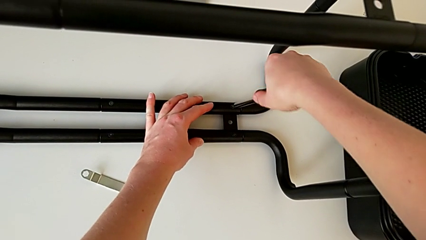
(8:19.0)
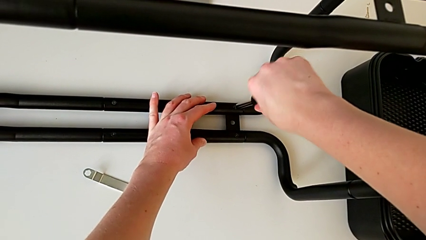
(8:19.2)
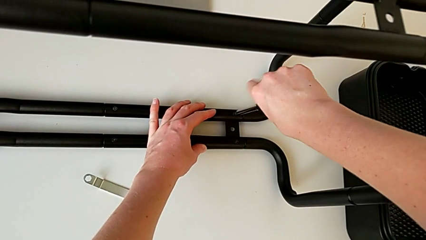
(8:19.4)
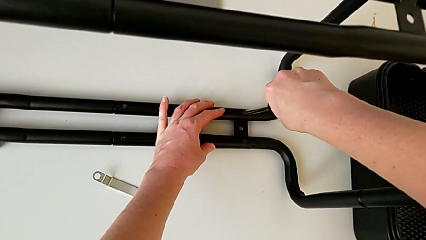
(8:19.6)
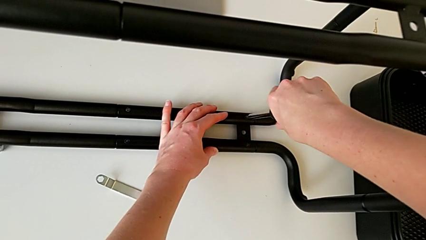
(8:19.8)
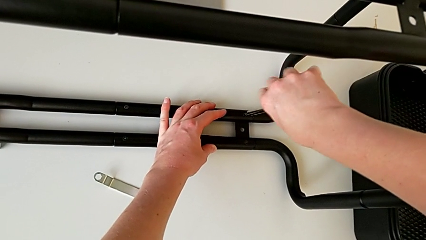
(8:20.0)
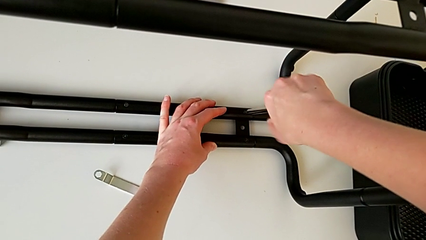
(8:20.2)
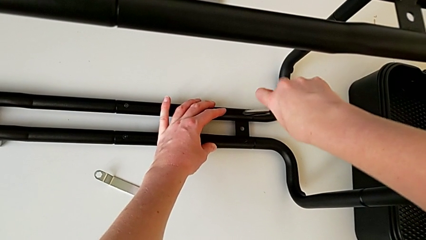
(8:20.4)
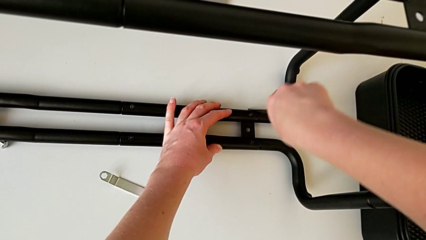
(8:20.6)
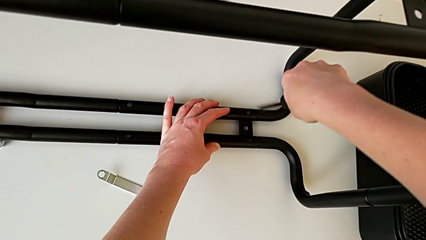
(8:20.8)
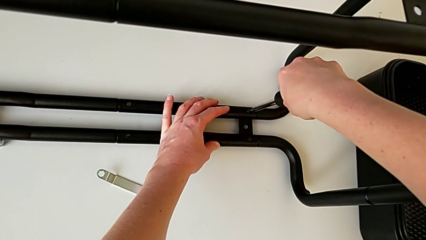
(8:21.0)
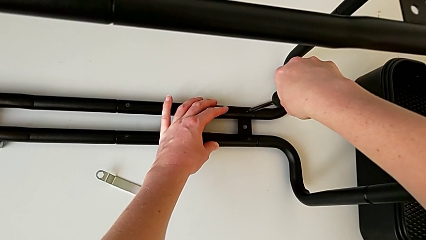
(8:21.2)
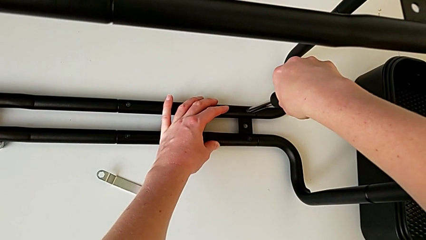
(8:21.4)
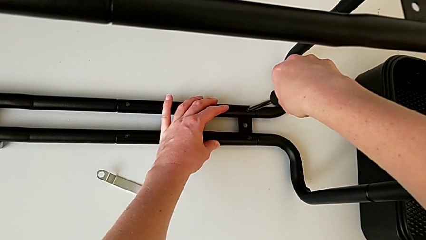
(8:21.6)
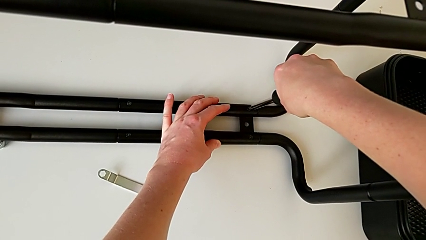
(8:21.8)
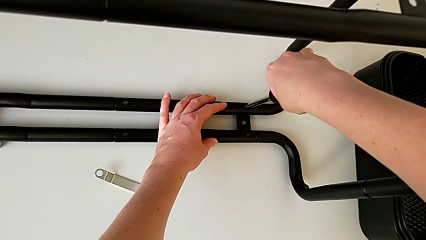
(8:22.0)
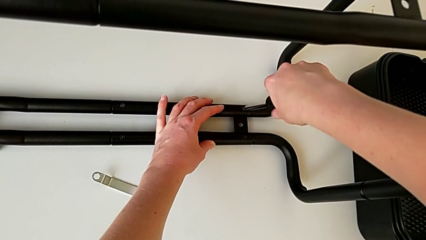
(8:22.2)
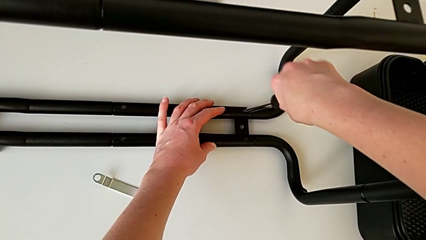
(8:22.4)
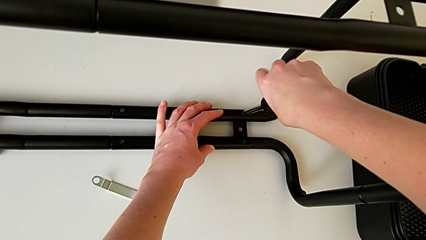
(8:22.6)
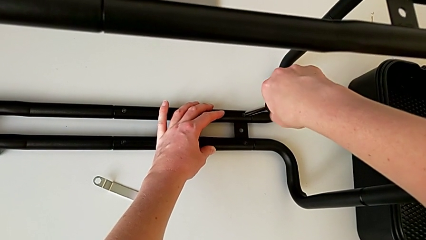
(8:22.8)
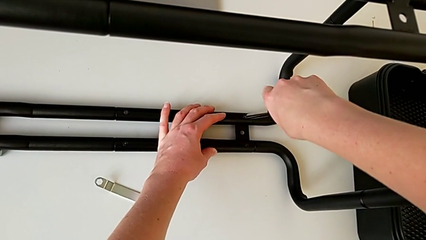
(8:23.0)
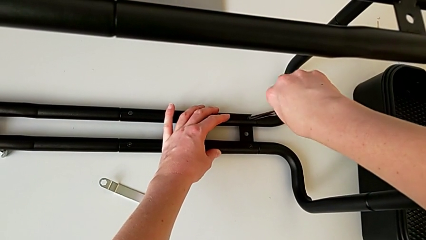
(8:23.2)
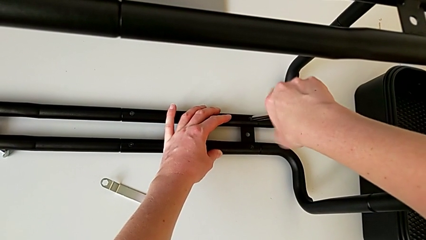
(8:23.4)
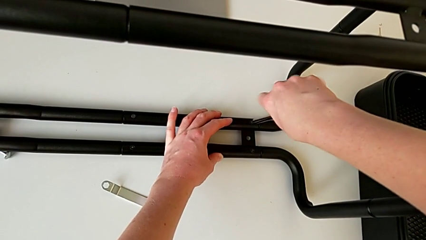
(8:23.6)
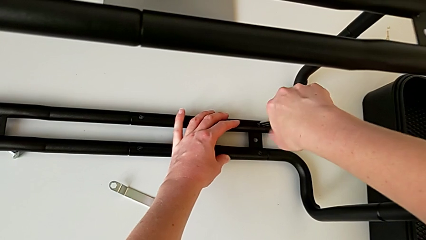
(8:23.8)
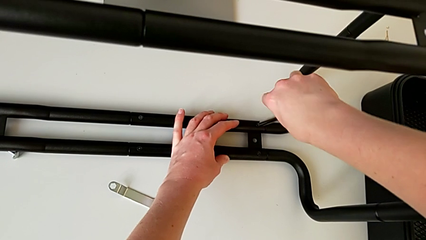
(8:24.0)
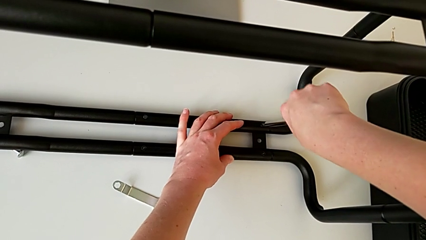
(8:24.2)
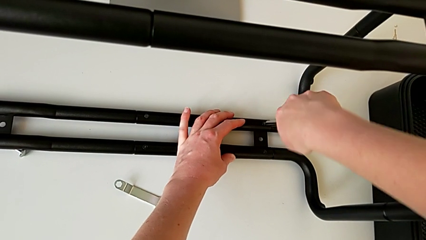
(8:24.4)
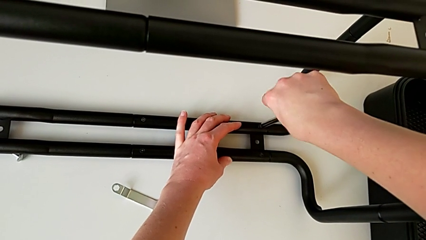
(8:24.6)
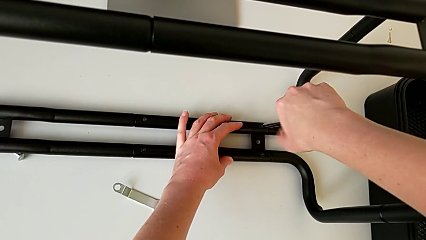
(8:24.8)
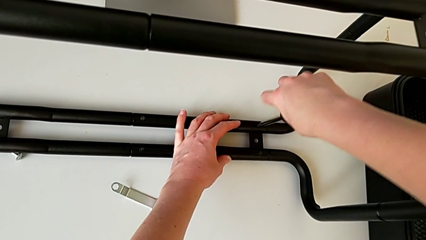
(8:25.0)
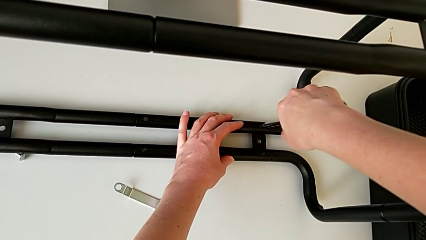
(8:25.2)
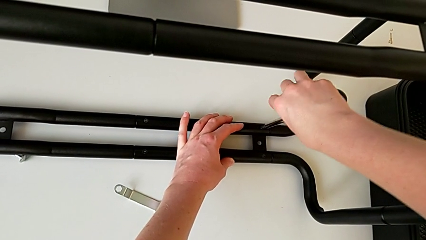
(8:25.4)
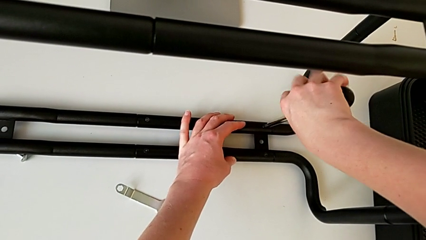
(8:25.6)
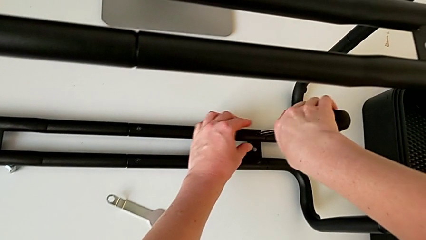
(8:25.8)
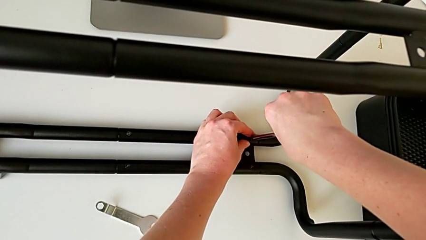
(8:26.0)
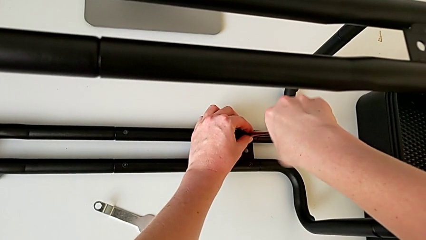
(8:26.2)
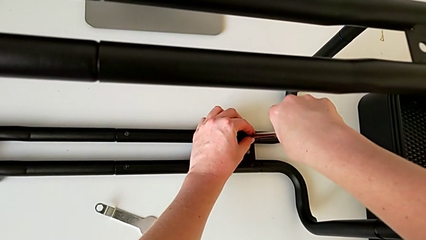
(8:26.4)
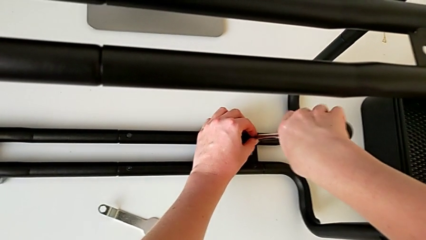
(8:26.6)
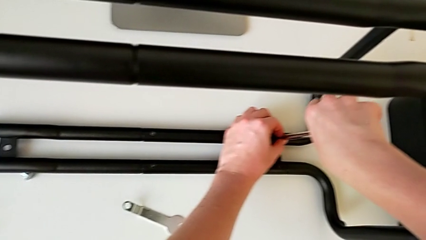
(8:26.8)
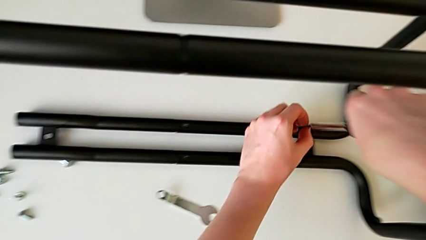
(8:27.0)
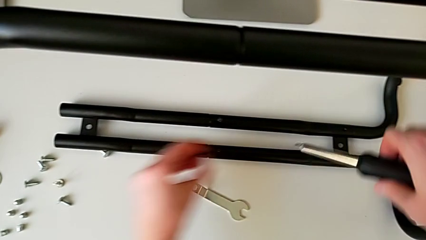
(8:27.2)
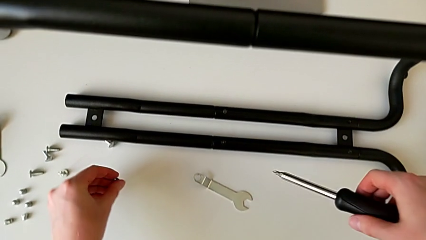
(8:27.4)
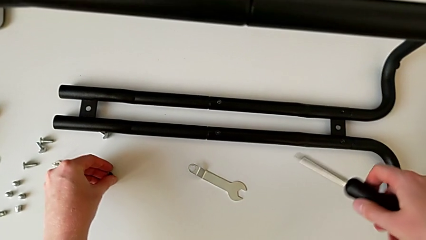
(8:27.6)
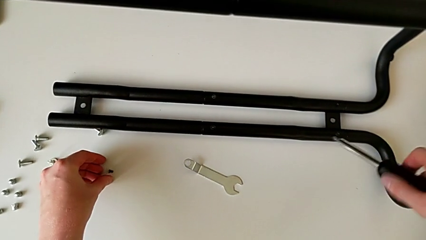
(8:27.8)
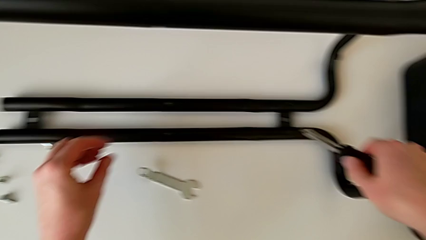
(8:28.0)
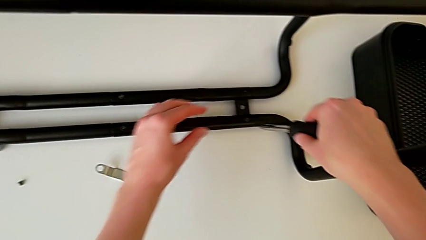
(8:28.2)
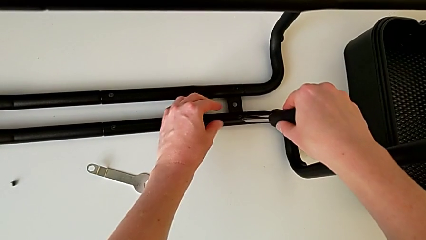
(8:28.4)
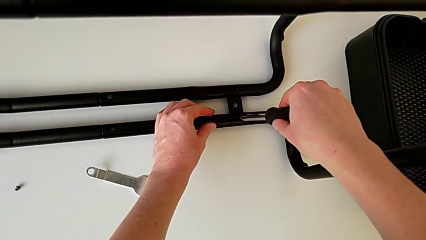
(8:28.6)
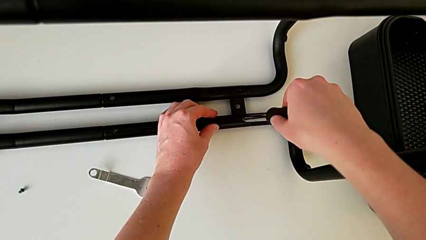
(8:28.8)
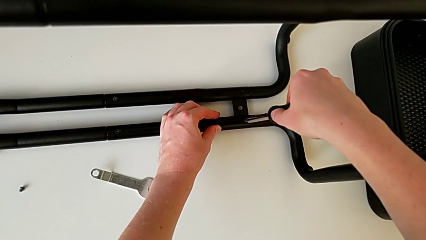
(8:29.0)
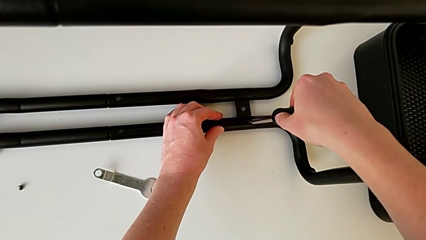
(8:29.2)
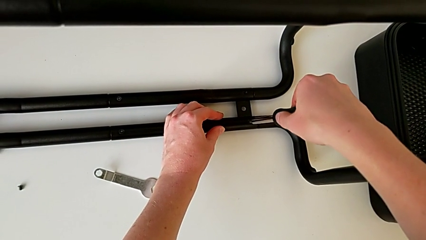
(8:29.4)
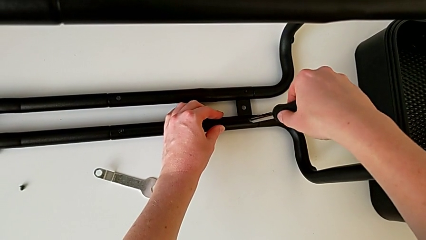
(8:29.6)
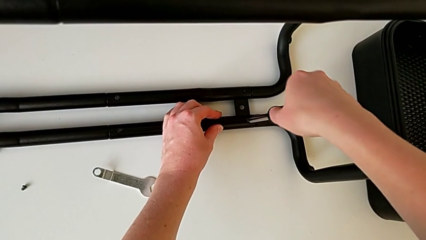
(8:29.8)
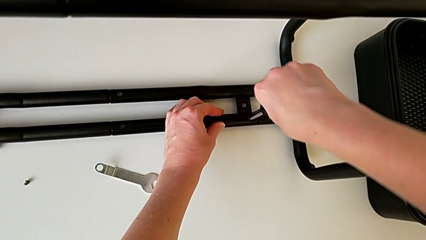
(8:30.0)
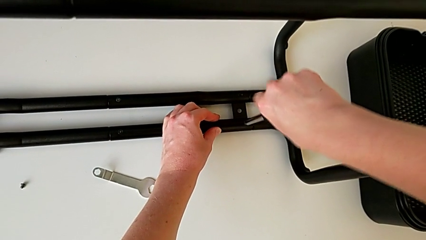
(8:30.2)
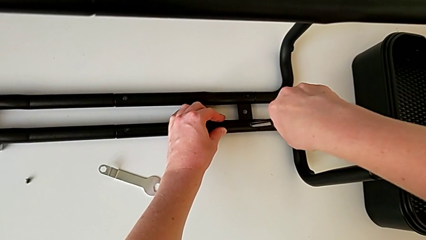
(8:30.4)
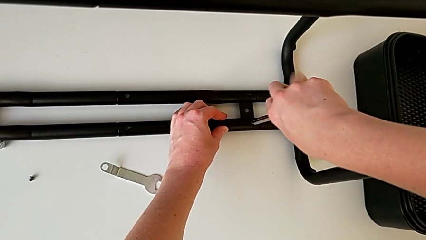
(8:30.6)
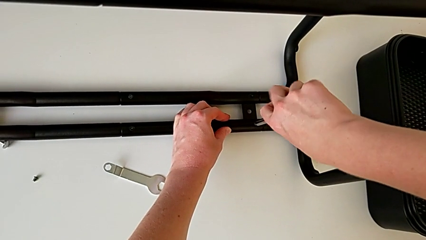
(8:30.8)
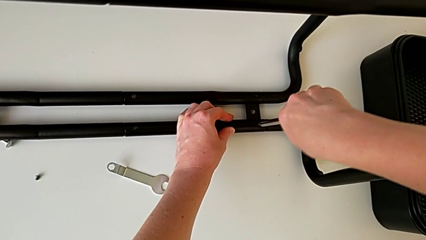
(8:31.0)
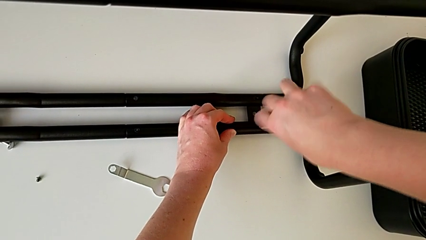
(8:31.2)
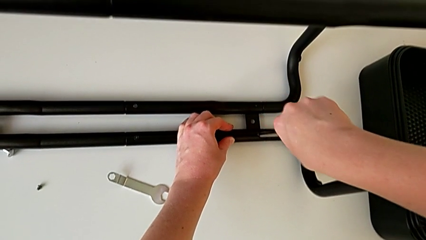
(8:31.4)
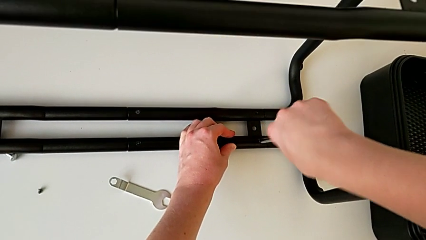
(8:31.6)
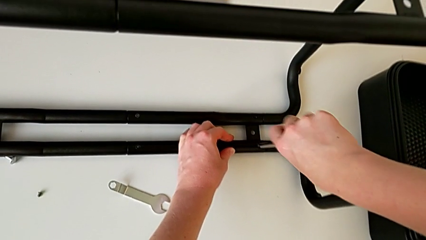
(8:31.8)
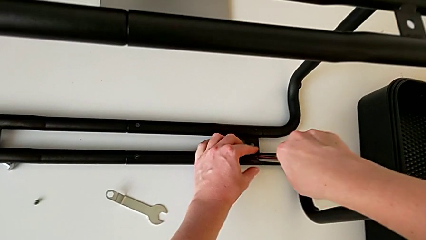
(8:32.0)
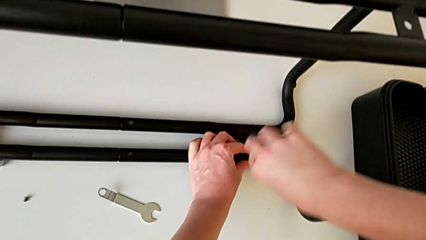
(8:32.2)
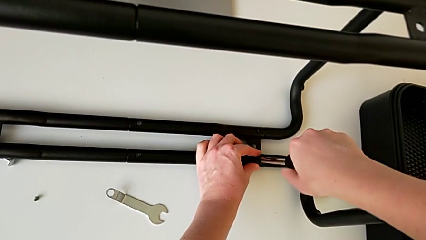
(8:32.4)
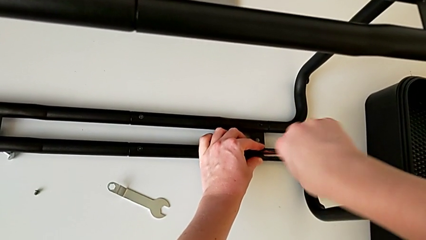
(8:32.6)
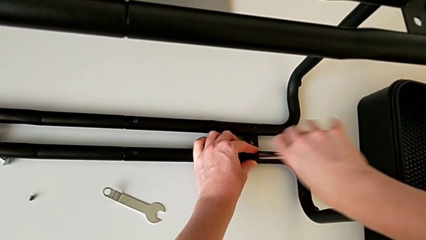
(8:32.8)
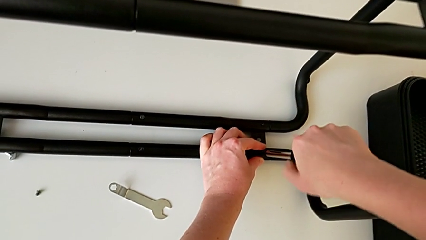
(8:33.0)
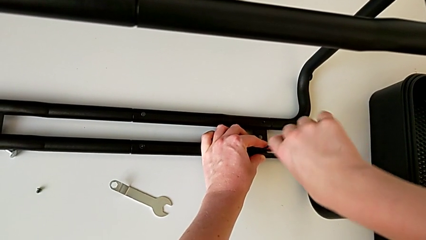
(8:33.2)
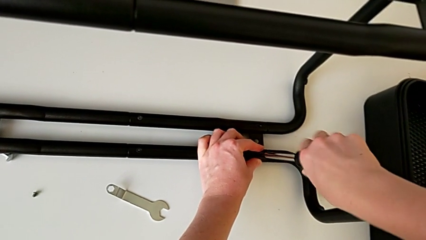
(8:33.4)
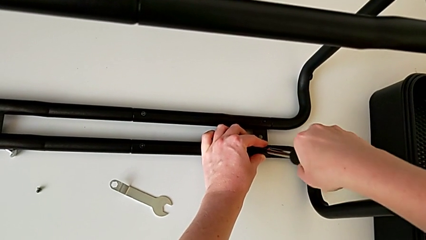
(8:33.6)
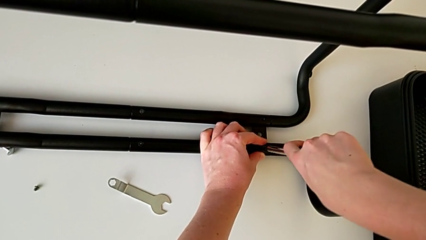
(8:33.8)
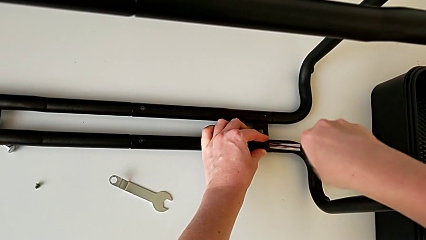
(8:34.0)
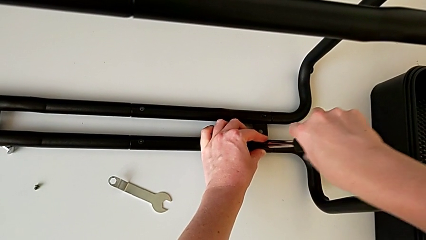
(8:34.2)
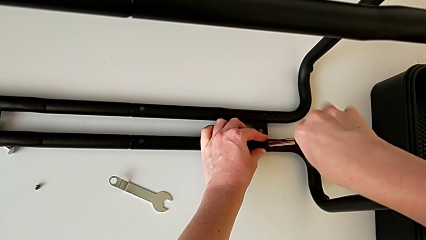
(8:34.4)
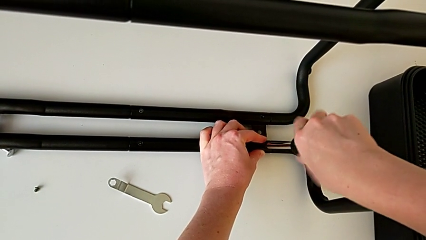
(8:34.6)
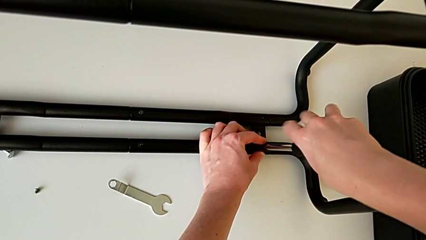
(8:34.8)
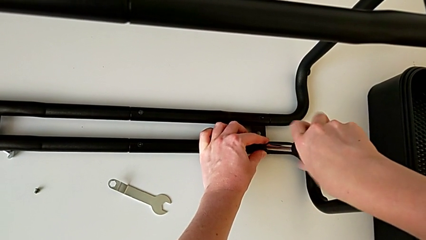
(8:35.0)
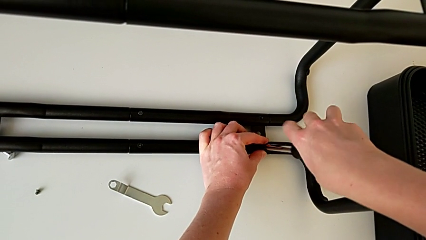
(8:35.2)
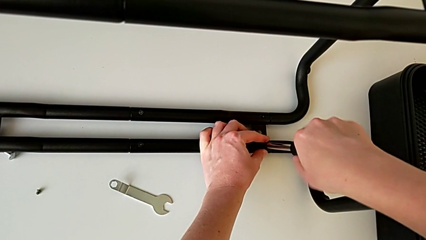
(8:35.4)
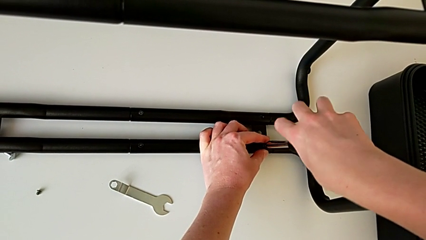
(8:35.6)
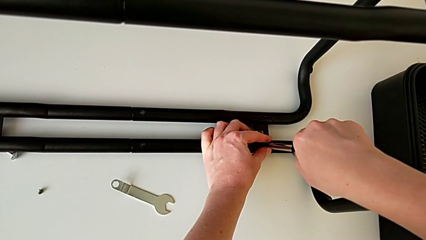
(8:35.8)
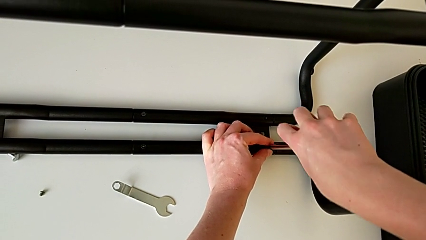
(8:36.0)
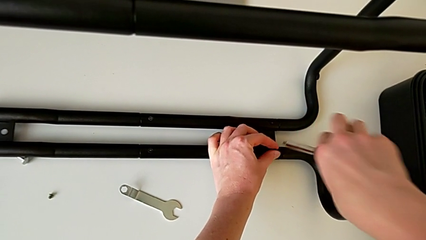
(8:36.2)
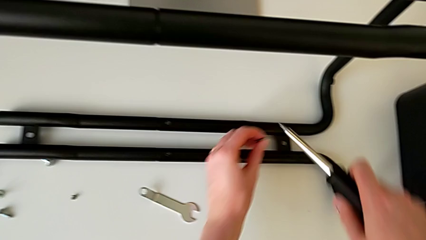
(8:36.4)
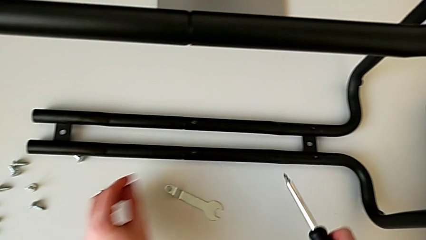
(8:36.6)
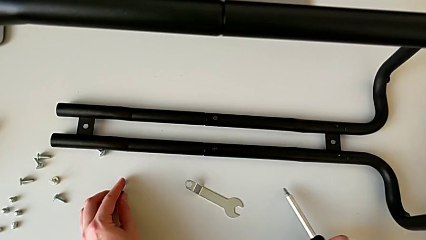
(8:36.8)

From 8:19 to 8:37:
The camera wearer is unscrewing the black bars. They keep unscrewing the first half frame, place it, unscrew the second half frame and place it.
